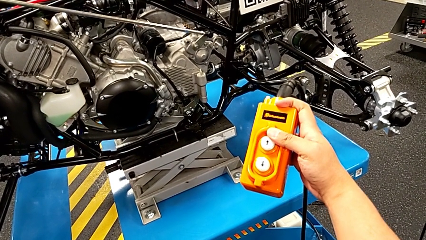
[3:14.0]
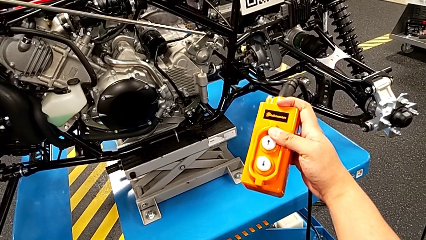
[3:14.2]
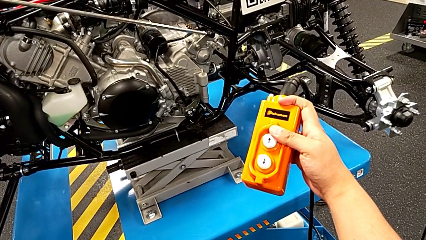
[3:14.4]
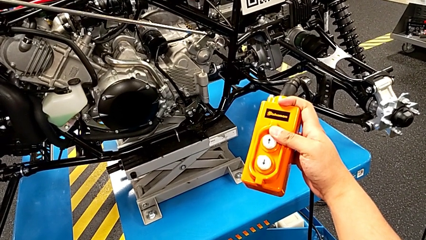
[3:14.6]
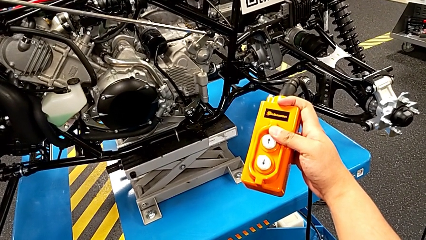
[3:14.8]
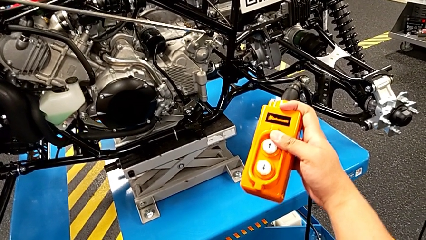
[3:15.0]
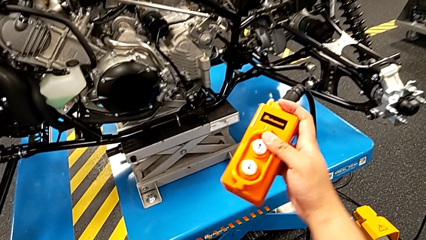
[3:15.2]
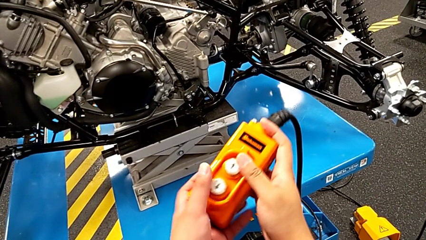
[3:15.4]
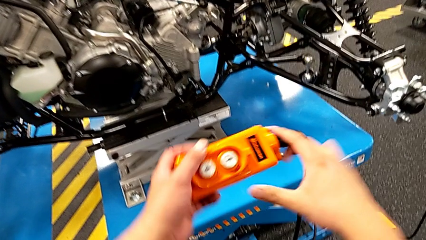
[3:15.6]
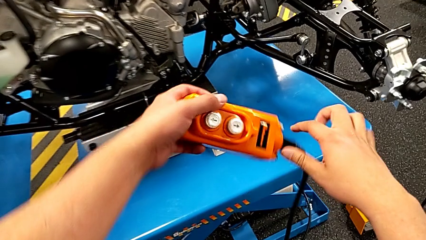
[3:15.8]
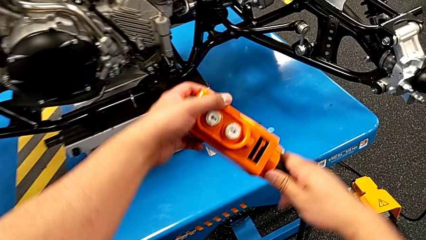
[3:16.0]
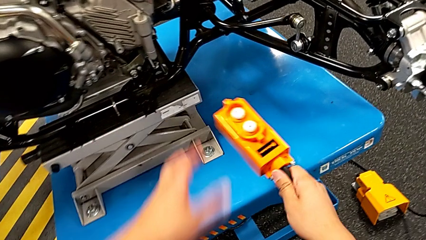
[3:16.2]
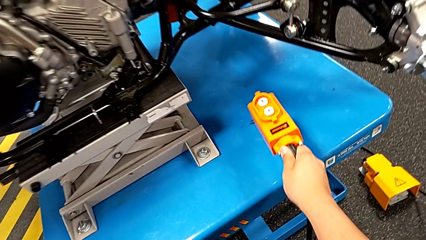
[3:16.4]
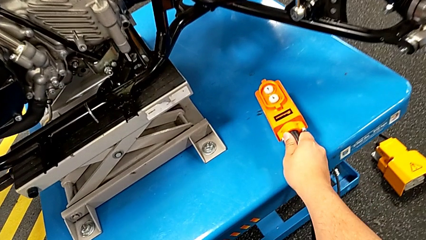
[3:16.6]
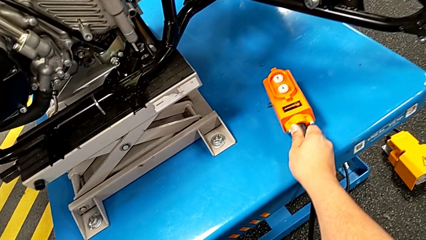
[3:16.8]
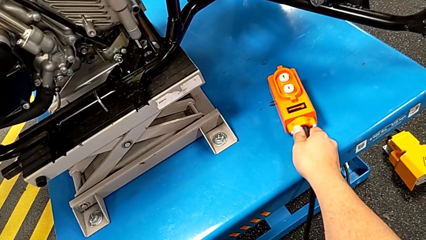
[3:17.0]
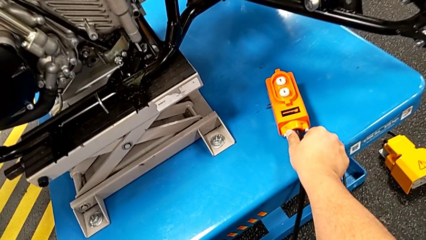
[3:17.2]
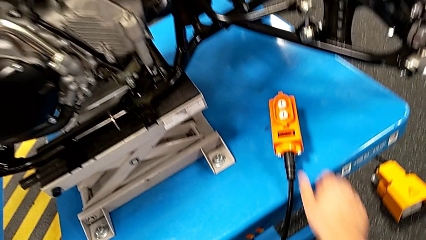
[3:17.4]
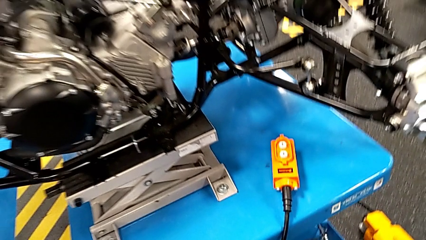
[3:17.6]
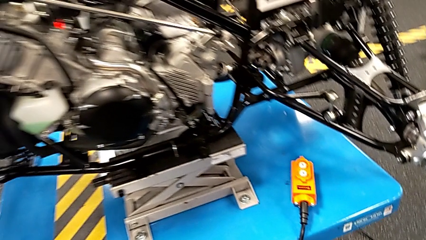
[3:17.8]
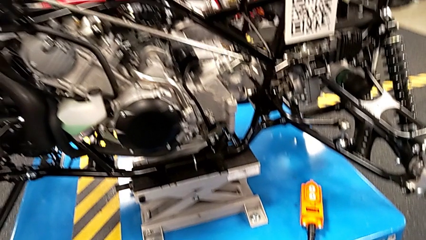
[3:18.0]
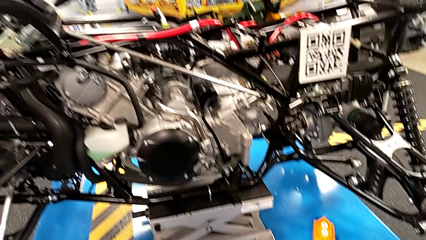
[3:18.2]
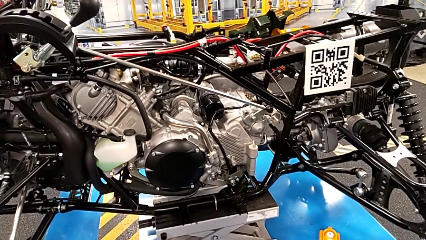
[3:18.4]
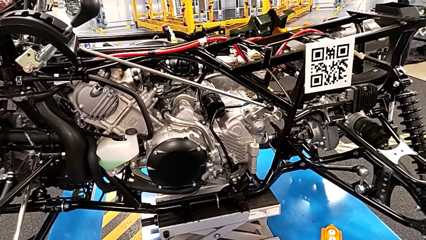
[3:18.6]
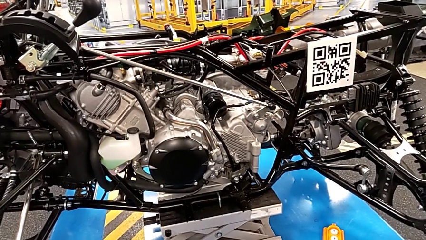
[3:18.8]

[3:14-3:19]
The camera wearer is pressing a button on the remote. They rotate the remote and place it.

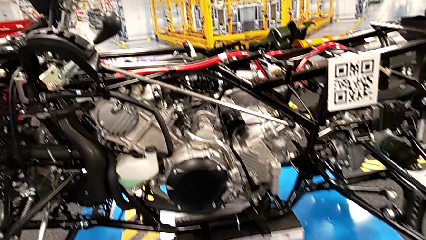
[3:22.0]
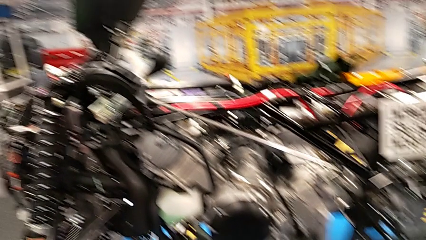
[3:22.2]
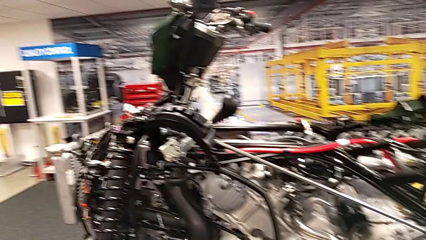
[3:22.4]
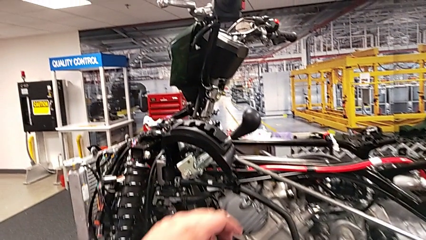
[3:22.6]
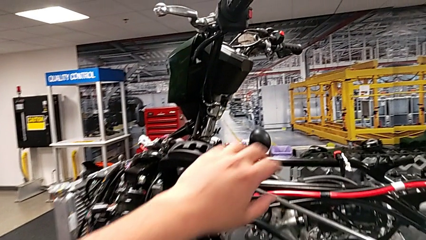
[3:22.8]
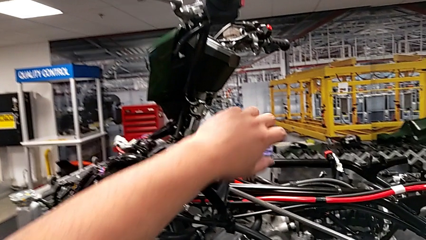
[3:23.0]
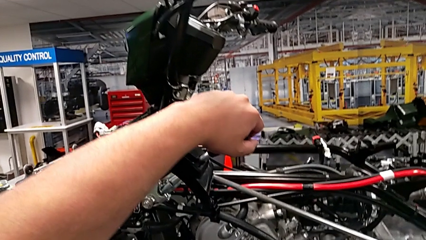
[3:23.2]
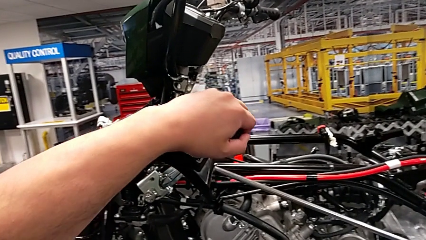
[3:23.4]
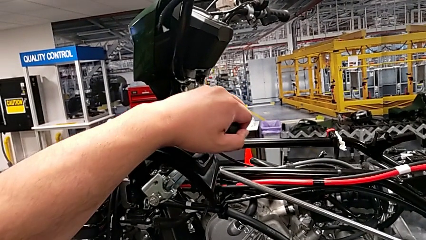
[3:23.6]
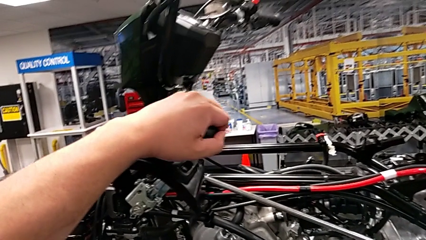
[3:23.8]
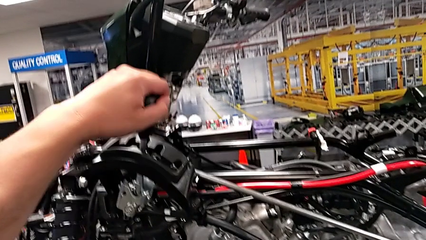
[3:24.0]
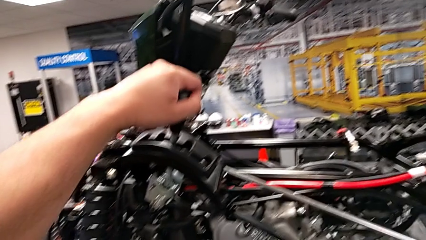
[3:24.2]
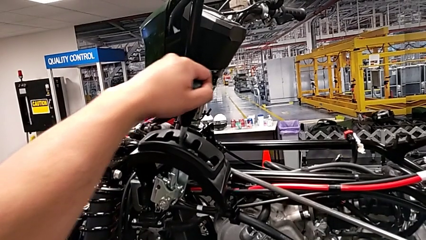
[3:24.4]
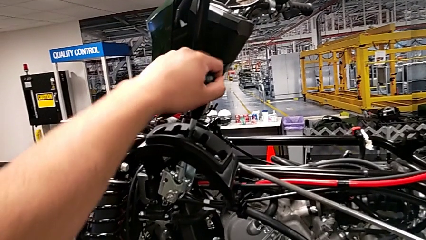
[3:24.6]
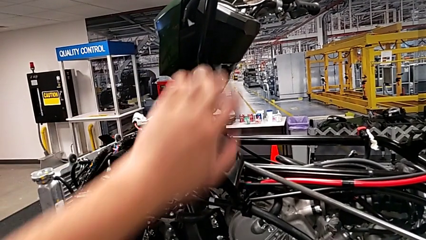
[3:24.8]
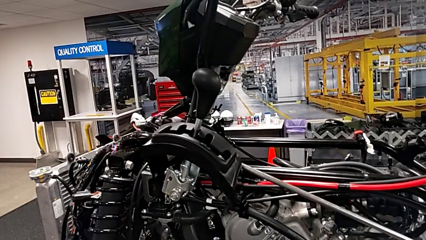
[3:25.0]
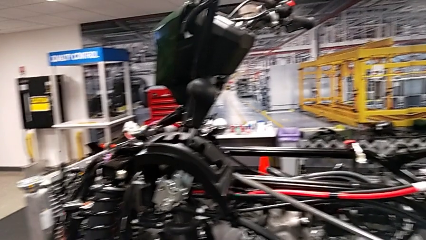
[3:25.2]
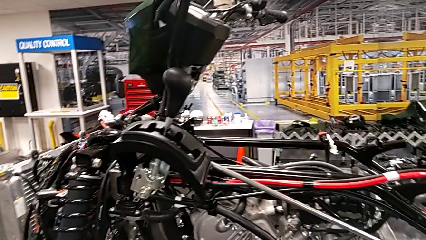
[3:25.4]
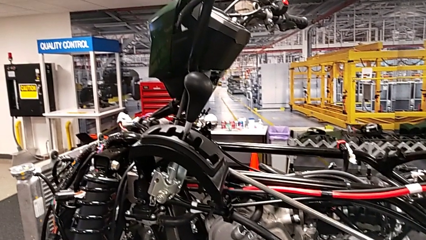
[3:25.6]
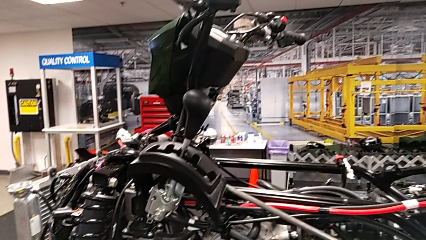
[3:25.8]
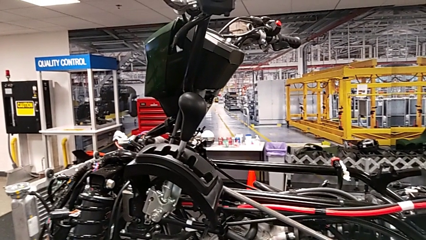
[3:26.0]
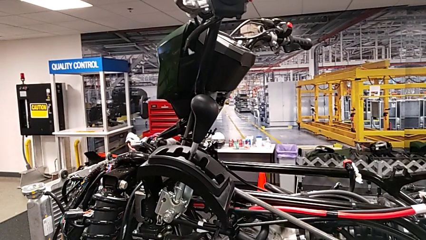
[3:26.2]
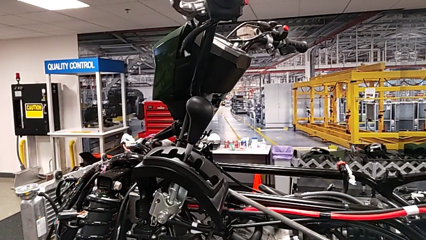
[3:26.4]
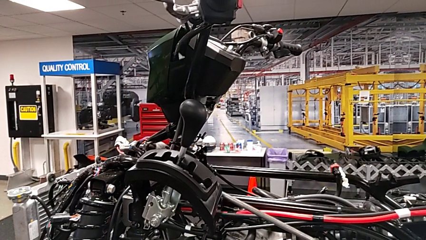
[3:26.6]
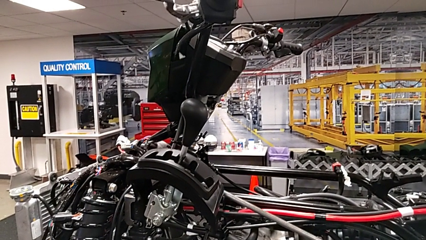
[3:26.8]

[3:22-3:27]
The camera wearer puts the lever into a neutral position. They shift the lever.

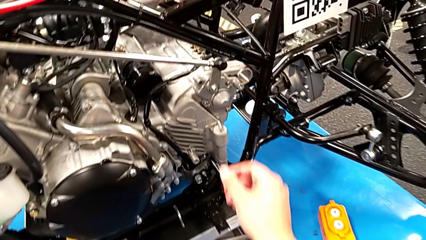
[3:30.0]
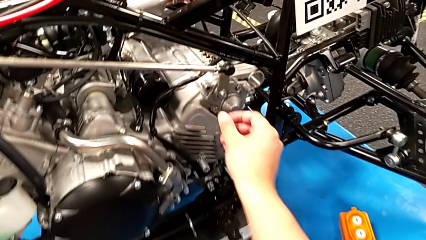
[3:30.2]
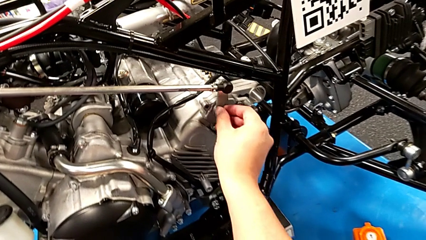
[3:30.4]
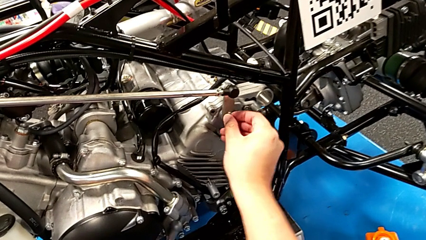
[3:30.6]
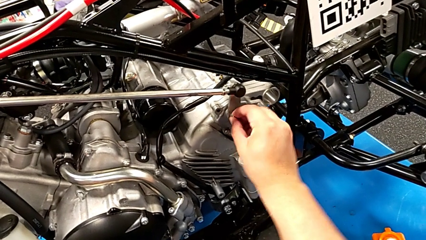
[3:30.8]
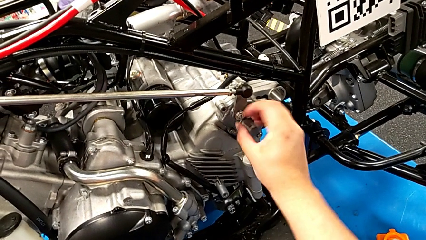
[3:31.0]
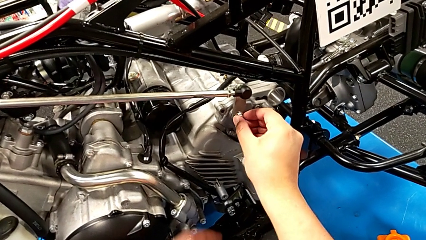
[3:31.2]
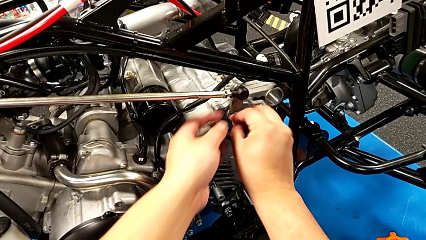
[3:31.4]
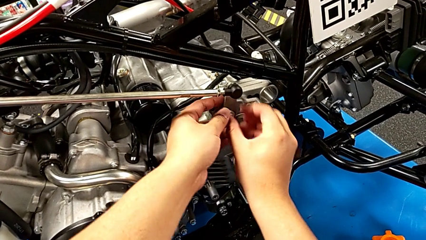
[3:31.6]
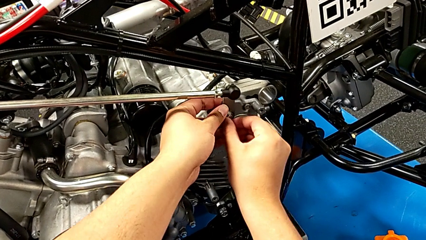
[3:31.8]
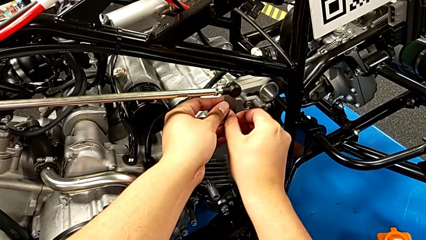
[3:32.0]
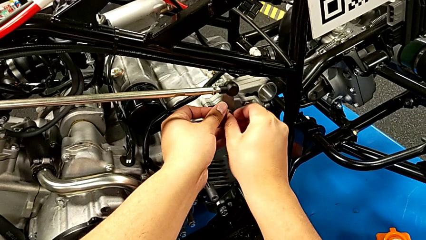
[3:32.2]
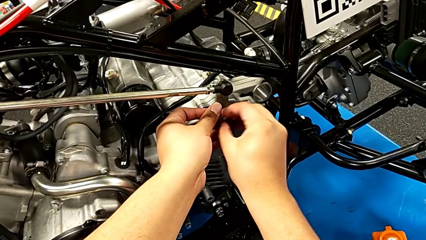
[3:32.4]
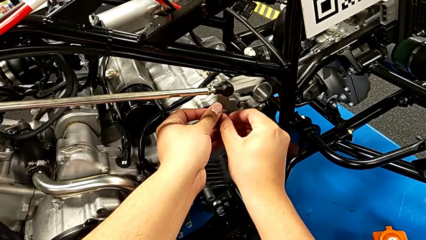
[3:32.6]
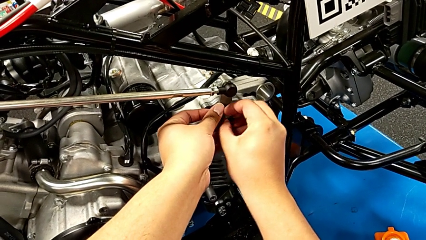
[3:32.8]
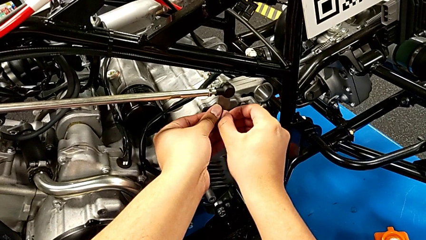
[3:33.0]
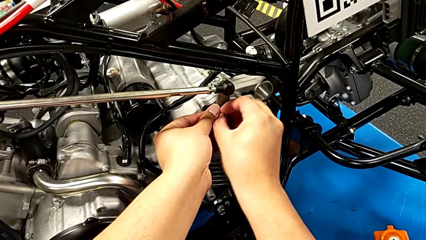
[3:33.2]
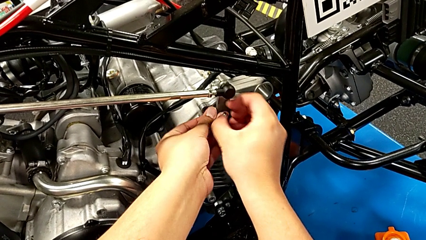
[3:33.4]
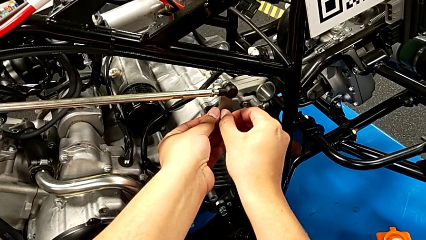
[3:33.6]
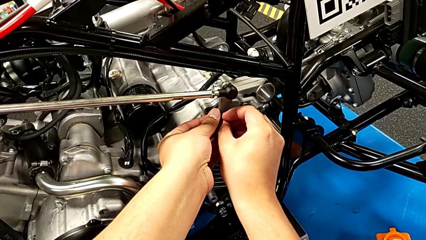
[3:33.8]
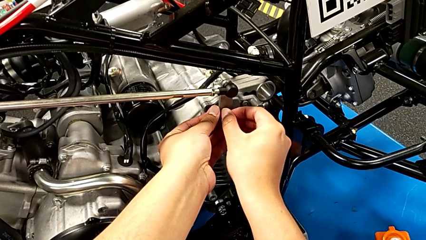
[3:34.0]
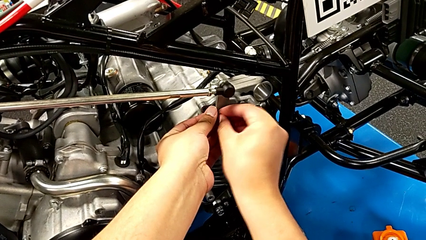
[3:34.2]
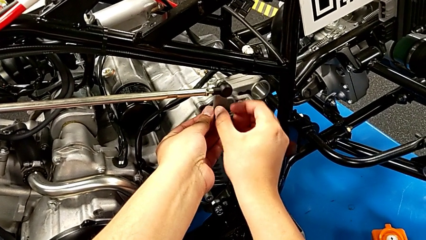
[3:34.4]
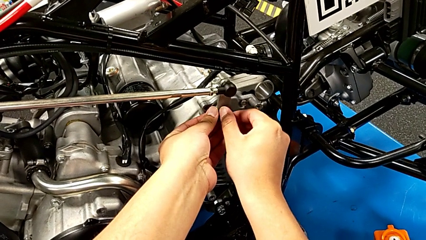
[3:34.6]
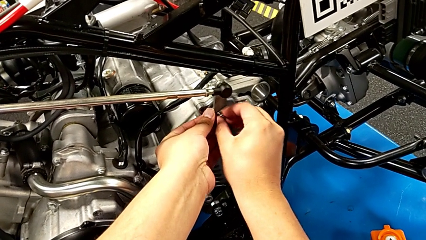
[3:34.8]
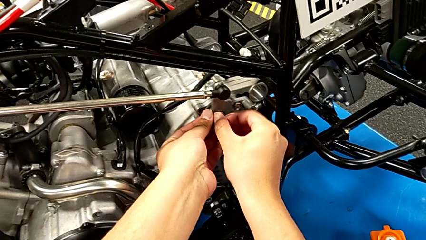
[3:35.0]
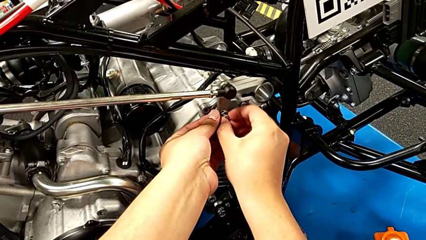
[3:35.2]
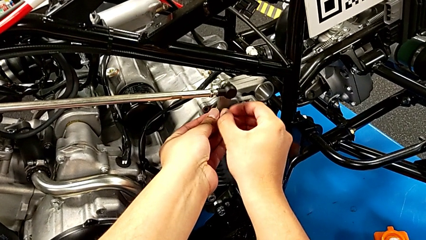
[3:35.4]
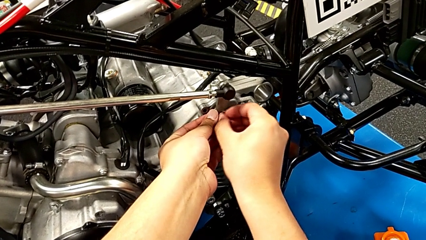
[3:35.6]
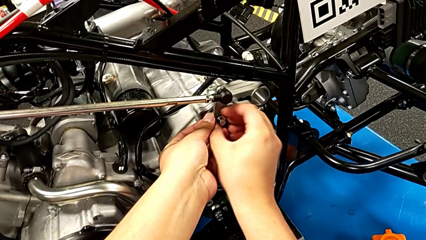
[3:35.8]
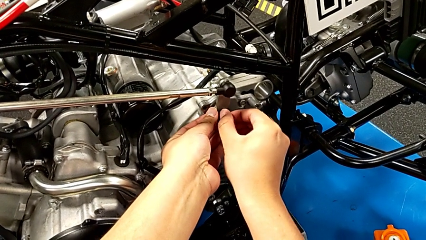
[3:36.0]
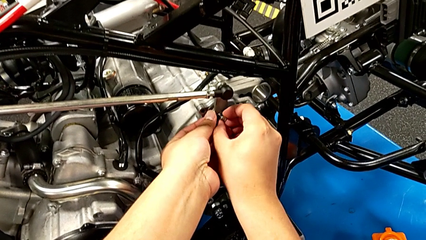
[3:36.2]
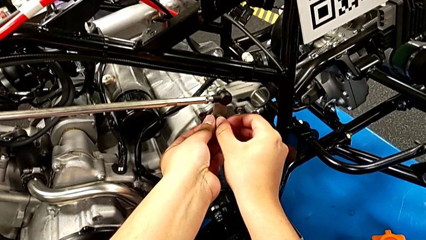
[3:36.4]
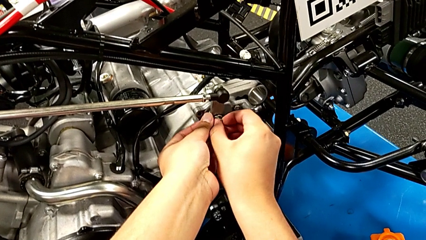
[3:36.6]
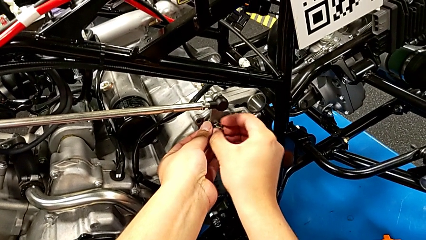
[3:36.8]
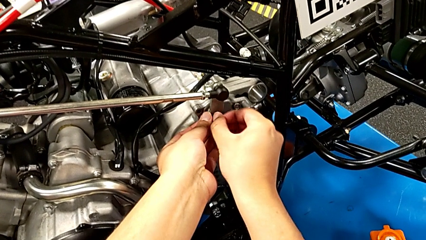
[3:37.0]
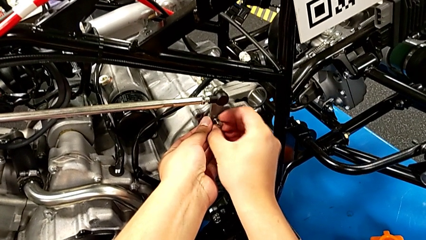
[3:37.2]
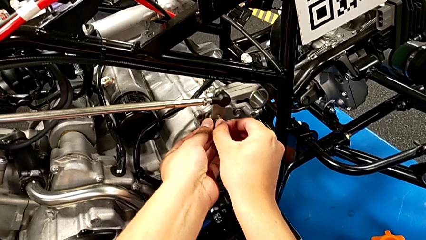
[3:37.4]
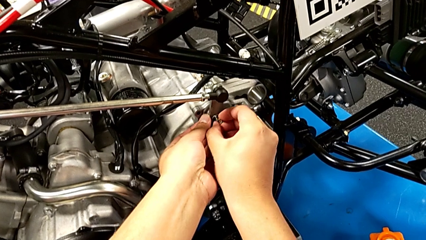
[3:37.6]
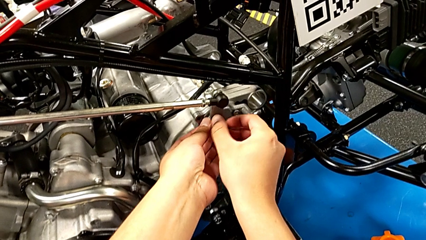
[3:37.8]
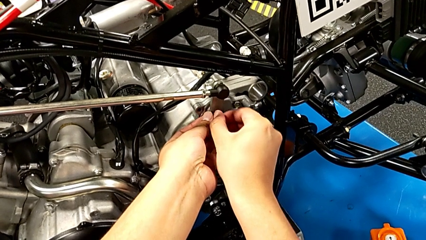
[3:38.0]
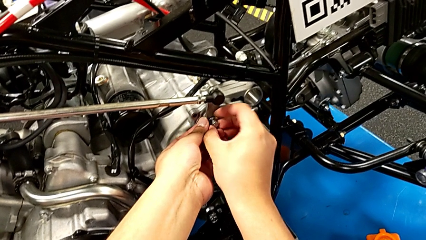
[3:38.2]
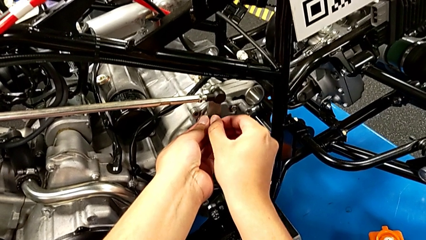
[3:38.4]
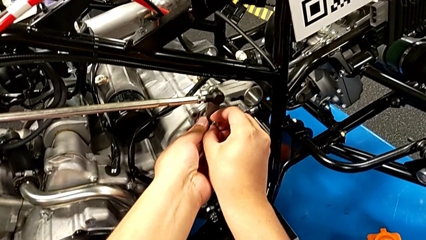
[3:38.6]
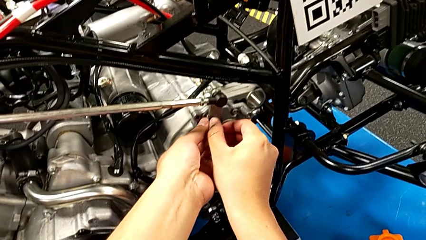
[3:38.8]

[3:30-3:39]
The camera wearer is unscrewing the first bolt from the peg. They begin to unscrew the bolt.
